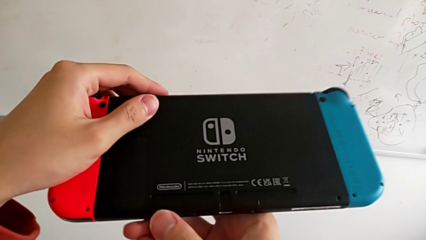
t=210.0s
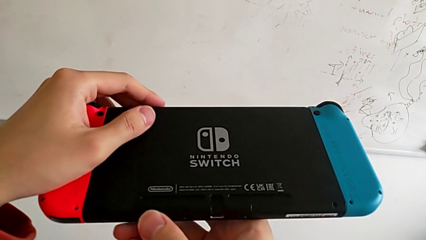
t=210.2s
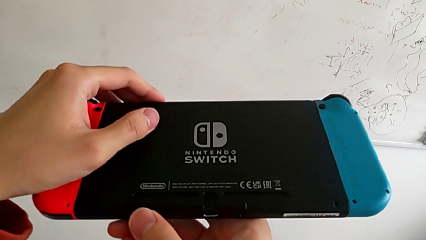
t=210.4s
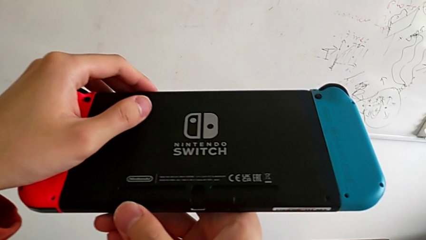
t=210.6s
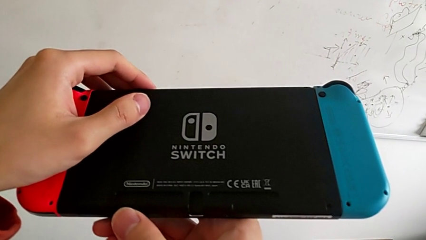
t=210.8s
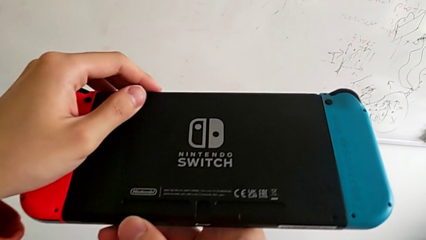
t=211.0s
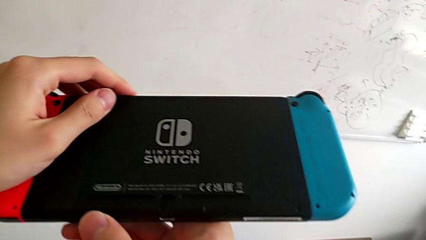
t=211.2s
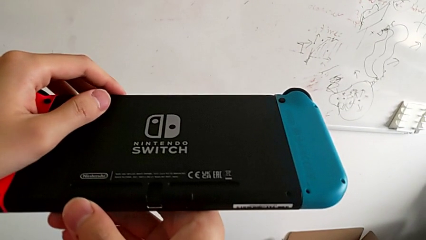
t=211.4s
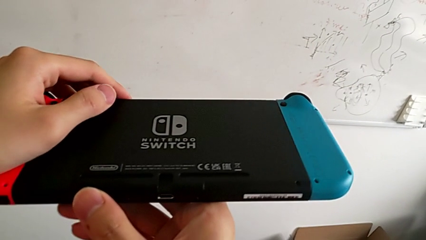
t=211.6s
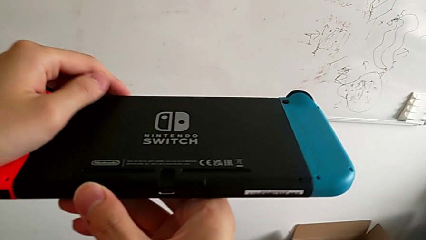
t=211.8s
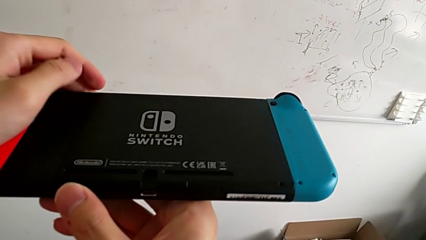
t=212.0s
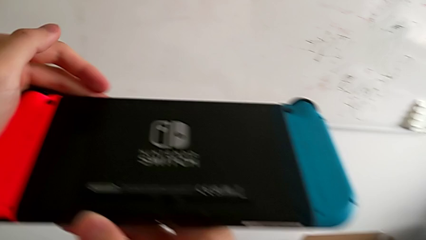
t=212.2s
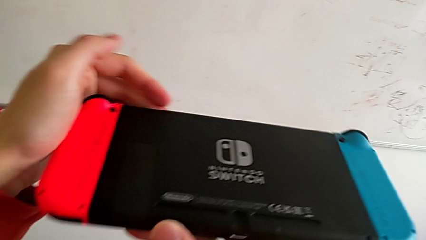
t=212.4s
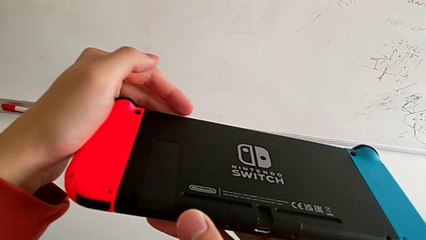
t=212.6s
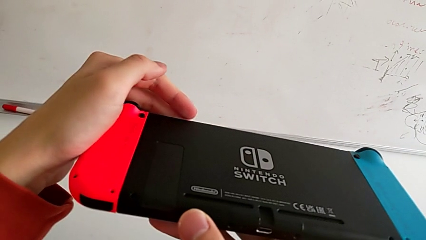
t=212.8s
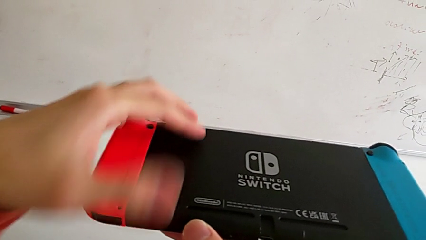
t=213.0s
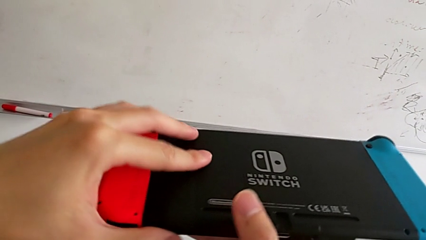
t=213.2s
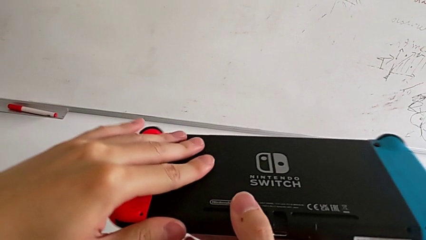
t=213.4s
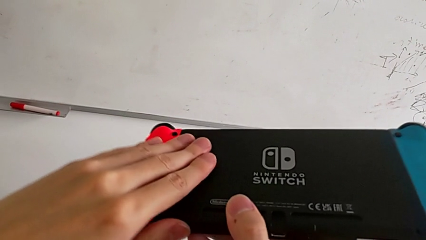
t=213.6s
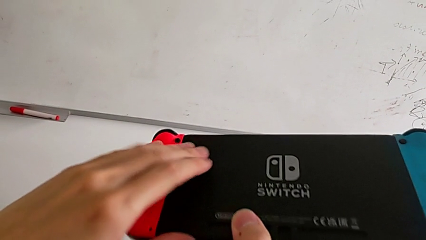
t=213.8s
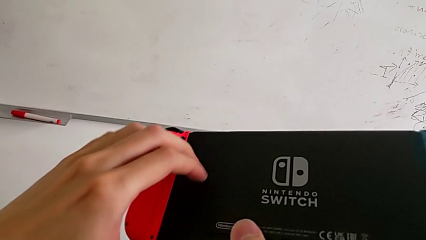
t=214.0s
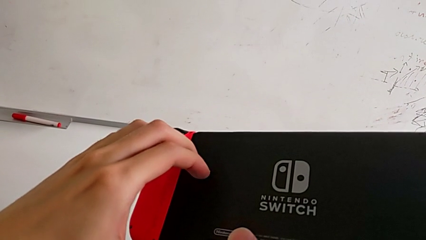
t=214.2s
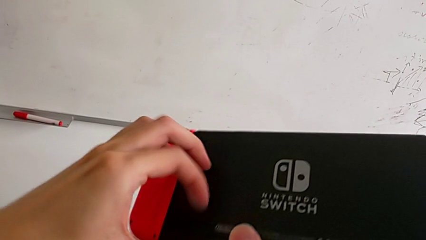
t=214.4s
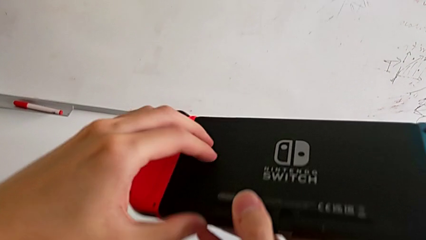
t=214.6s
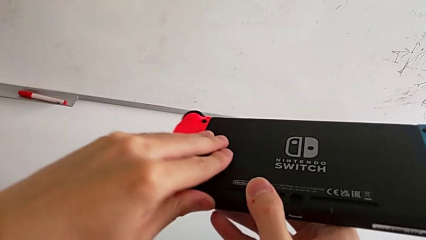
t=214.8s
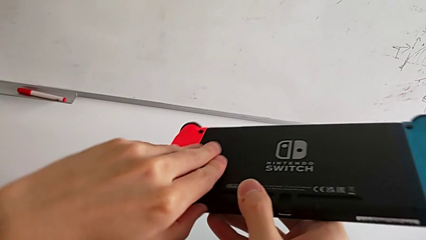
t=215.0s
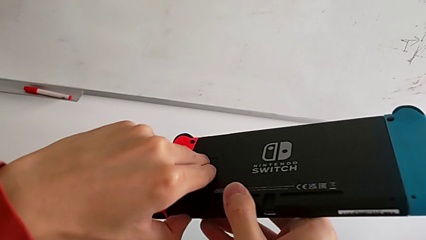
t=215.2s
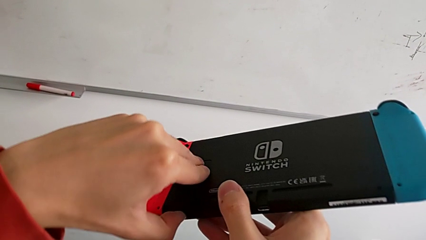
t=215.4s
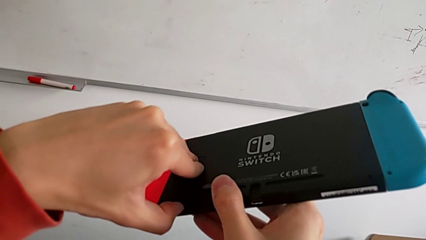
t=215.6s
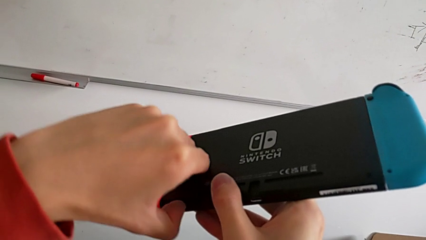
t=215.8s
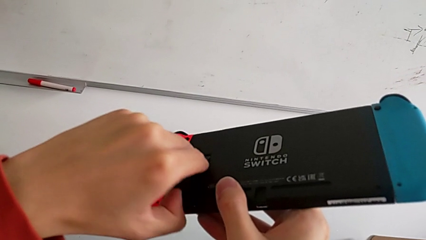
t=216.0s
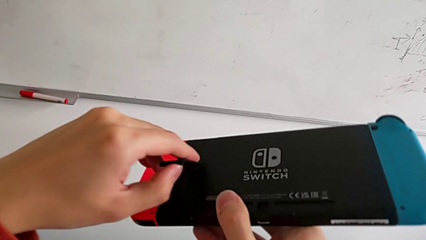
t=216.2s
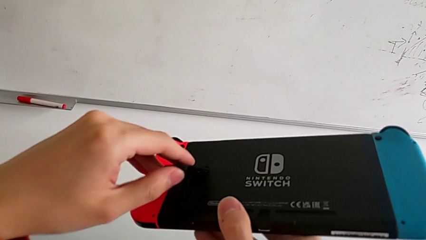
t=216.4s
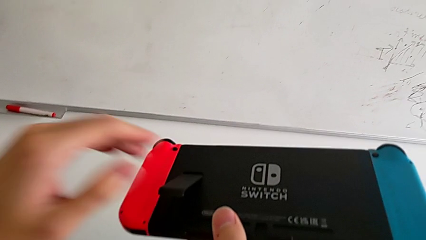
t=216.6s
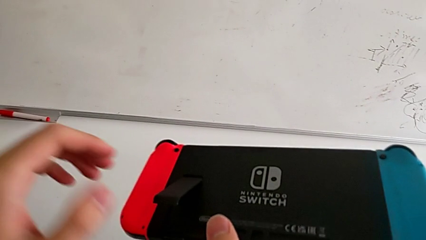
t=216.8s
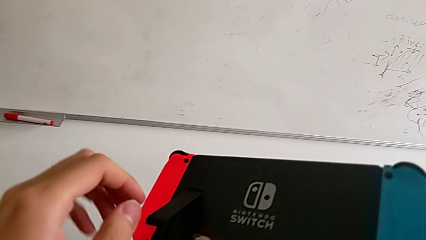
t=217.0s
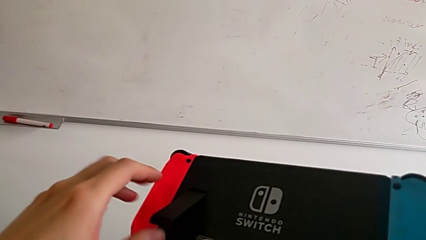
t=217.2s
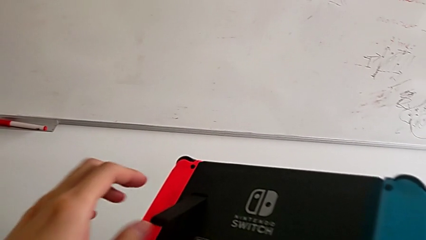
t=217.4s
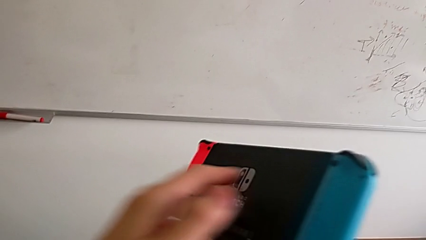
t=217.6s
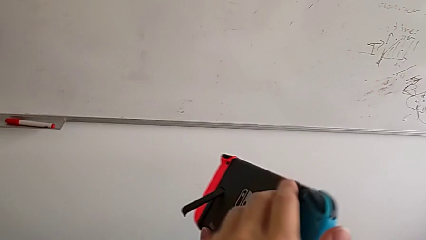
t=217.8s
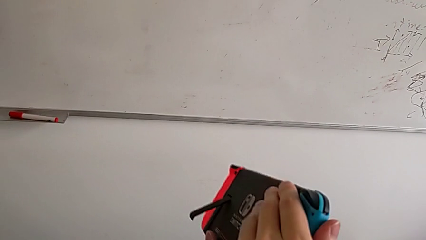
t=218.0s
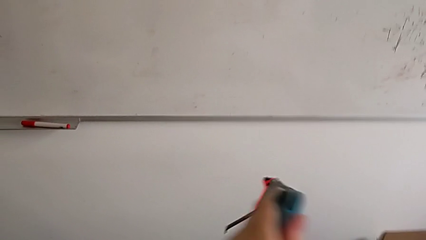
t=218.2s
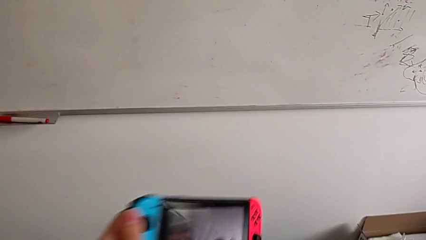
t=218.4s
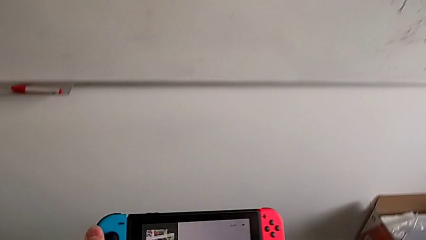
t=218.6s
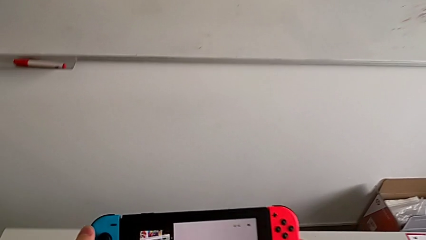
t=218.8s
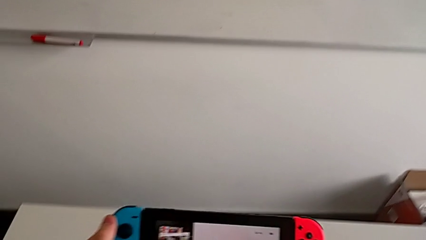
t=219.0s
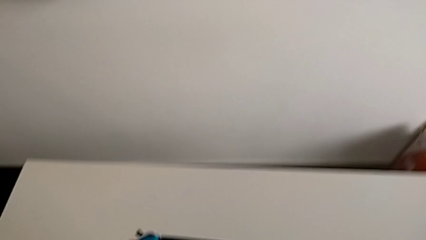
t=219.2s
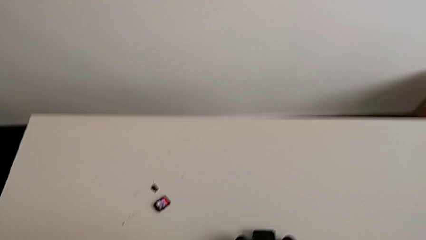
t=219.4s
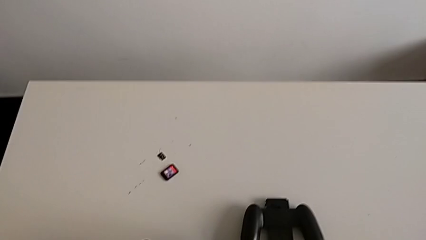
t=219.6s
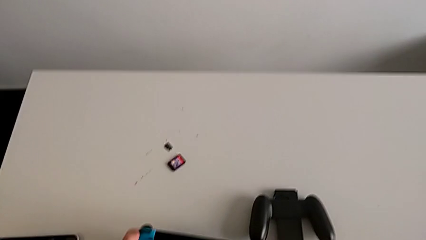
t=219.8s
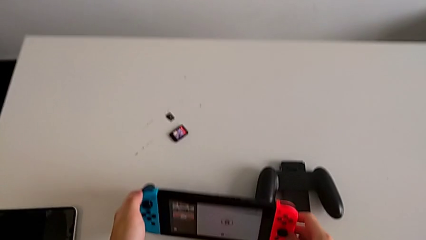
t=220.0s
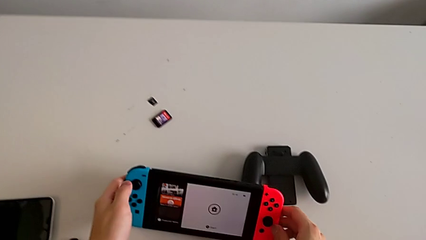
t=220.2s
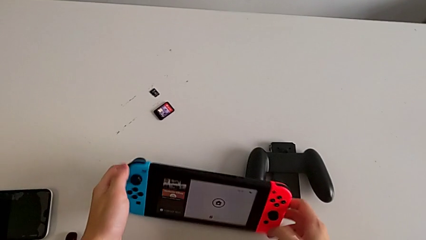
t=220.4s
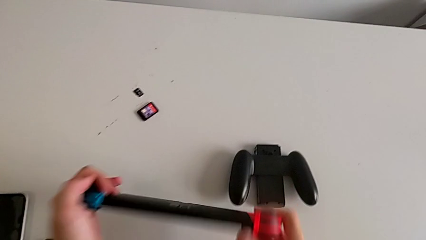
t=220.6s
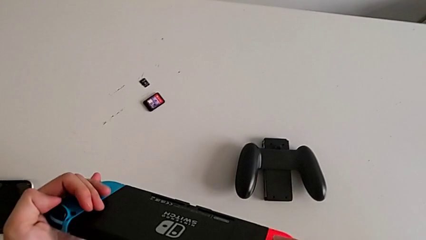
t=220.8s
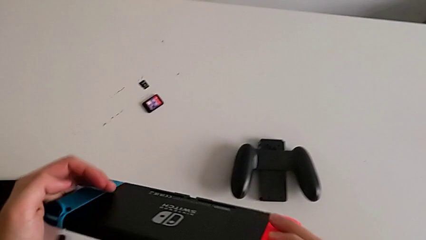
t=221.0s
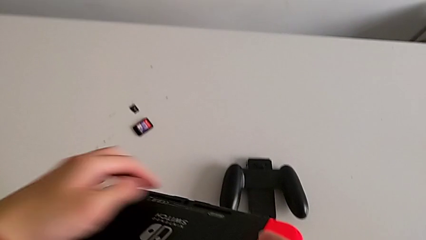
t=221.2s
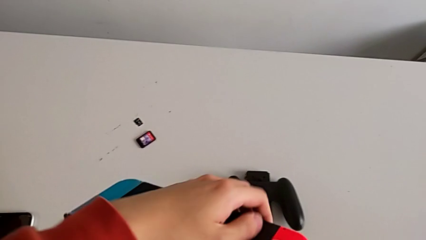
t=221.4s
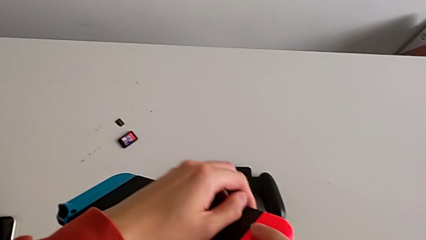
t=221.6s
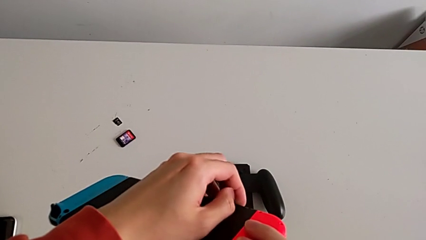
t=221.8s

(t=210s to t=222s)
The camera wearer is putting the kickstand on the Nintendo Switch. They open the black kickstand.

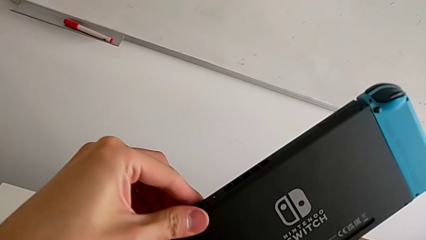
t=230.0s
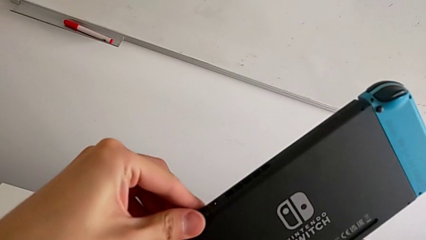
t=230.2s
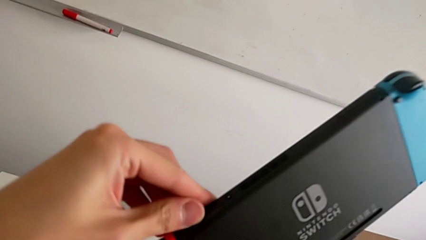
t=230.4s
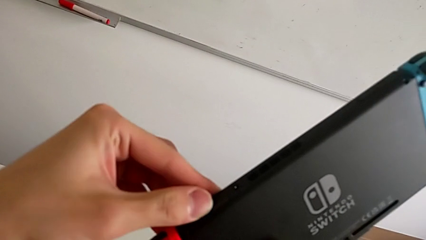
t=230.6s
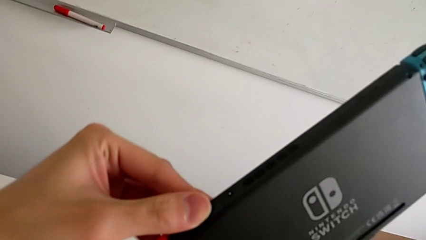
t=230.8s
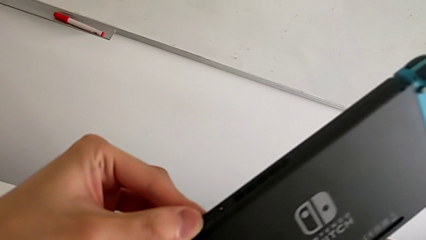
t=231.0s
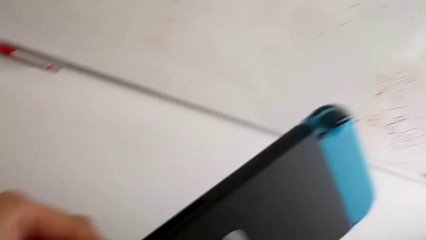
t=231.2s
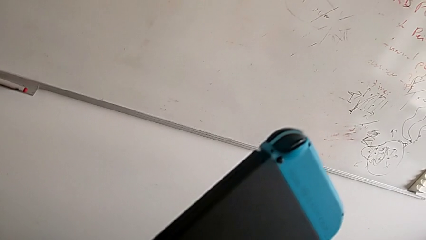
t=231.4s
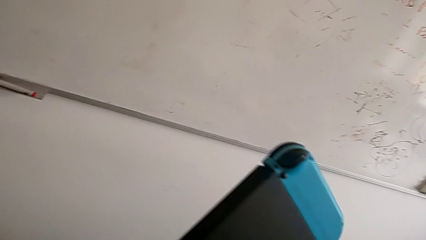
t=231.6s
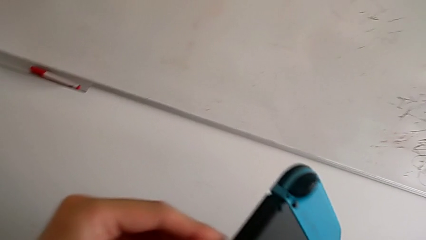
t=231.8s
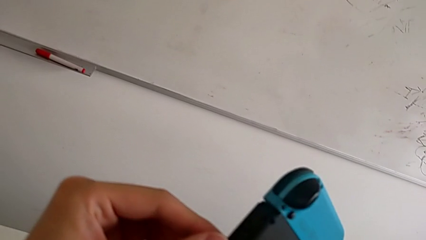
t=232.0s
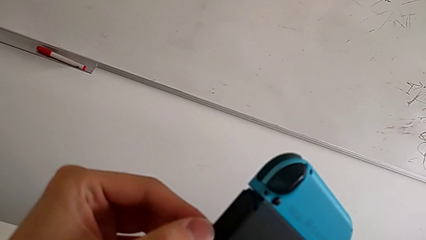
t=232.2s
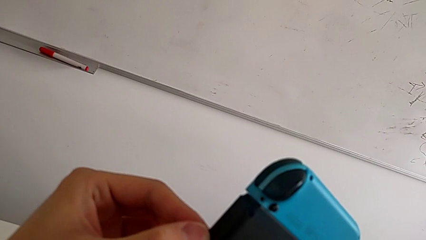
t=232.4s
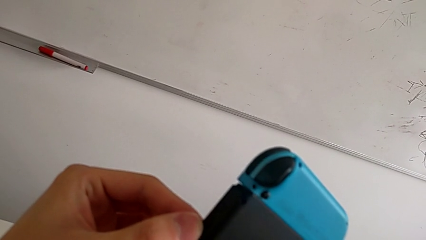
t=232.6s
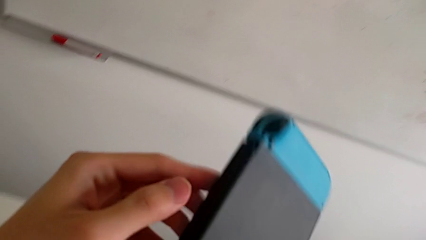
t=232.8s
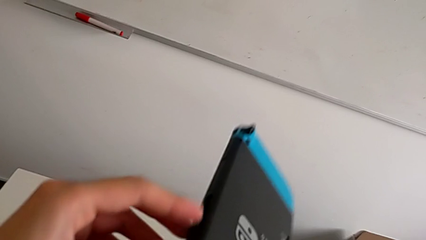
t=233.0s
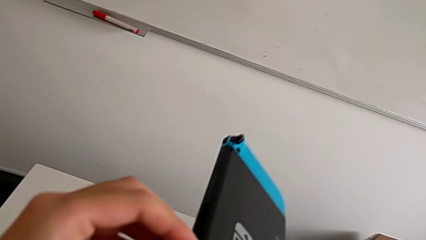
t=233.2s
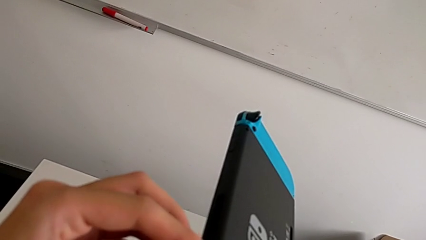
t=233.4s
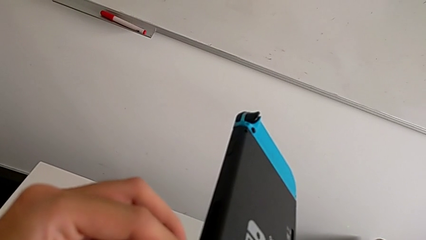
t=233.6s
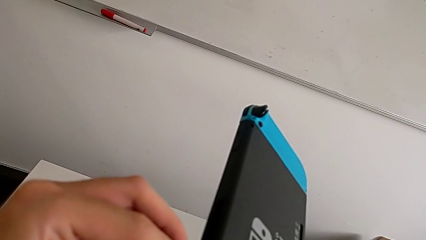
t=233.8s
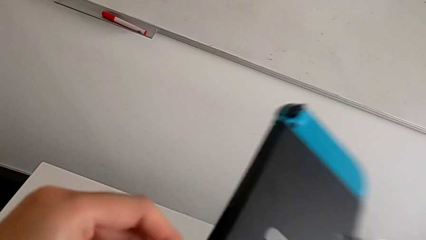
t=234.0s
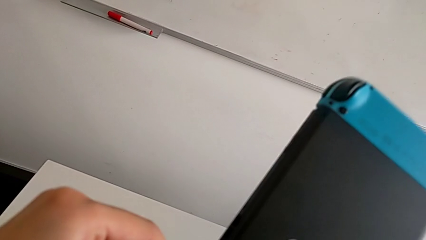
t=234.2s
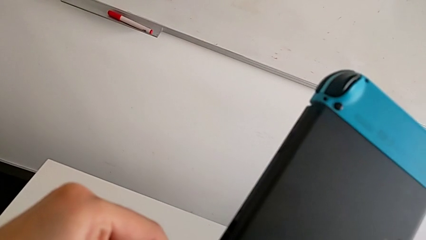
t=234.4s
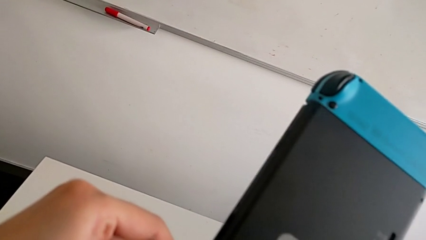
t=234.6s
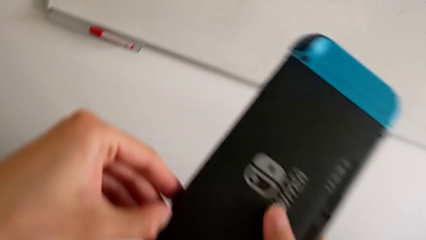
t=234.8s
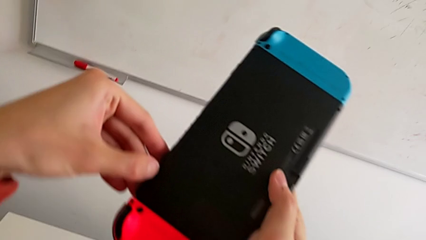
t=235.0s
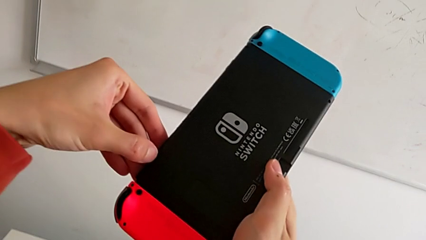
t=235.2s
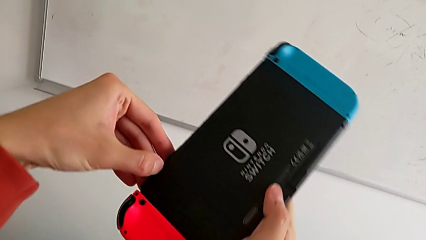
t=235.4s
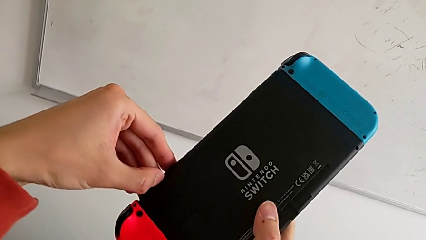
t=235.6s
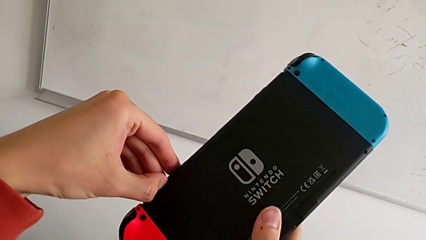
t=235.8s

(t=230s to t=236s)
The camera wearer is changing the game card. They begin to withdraw the bottom SD card.
